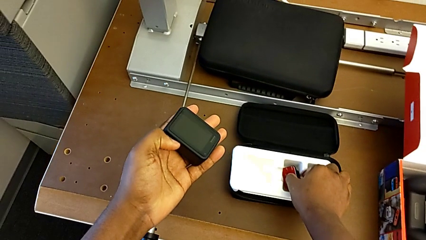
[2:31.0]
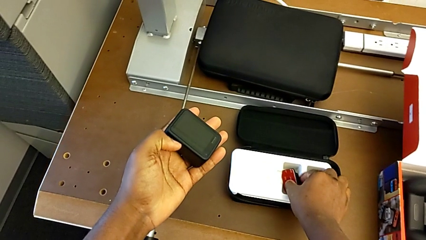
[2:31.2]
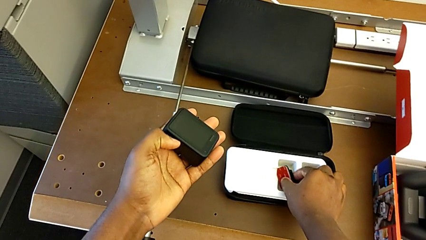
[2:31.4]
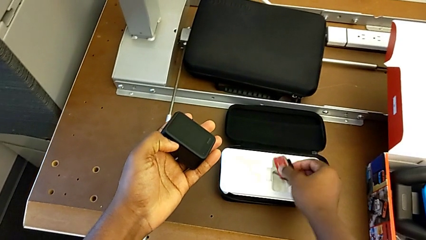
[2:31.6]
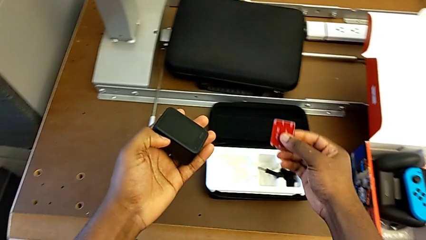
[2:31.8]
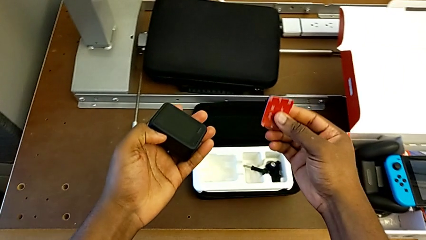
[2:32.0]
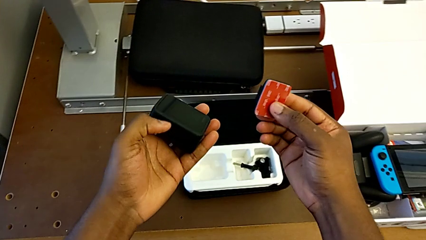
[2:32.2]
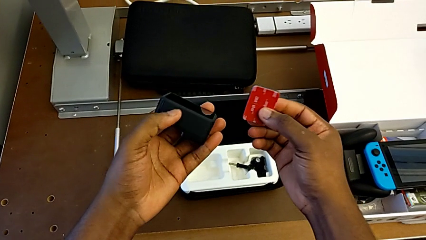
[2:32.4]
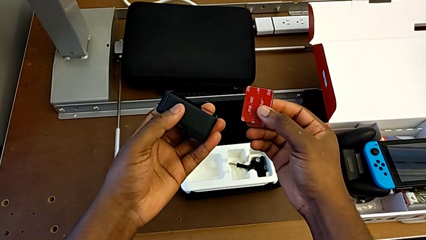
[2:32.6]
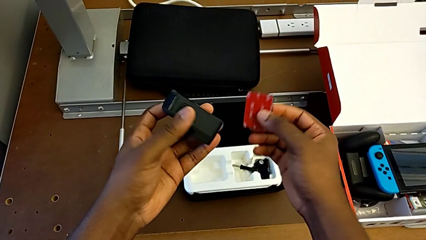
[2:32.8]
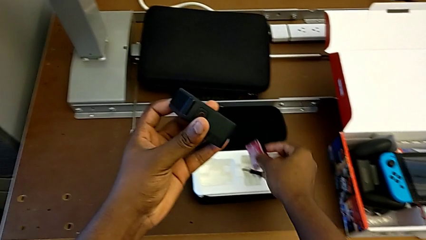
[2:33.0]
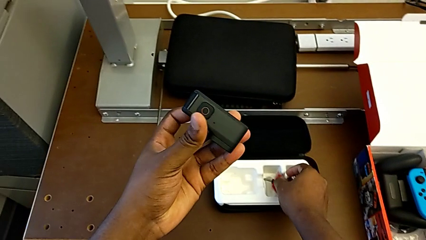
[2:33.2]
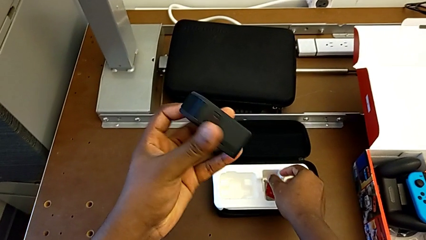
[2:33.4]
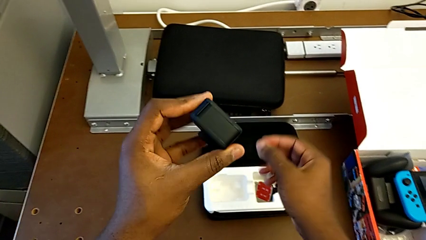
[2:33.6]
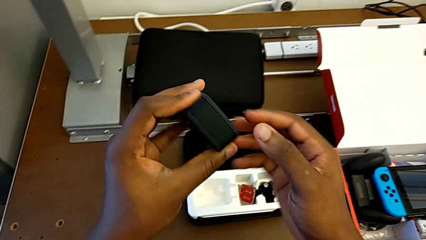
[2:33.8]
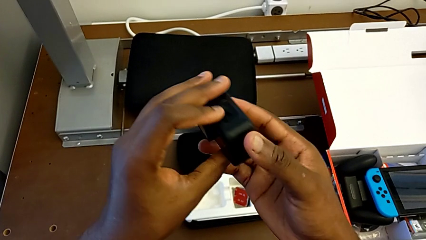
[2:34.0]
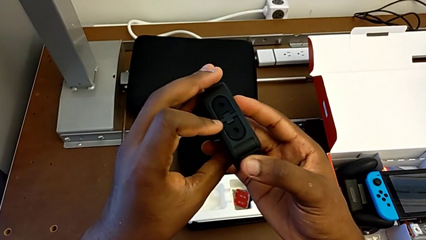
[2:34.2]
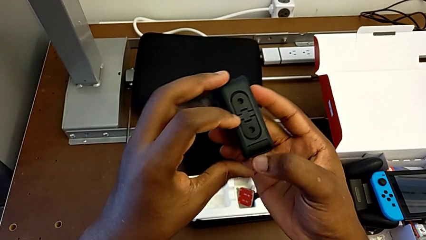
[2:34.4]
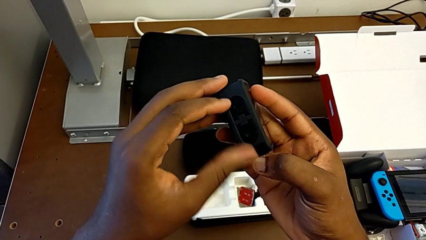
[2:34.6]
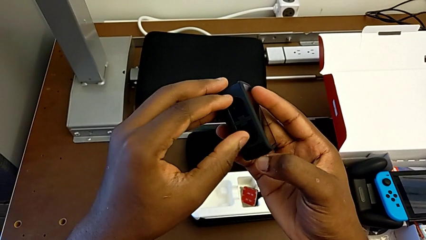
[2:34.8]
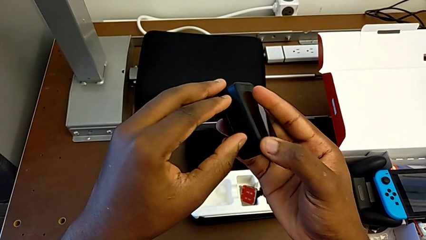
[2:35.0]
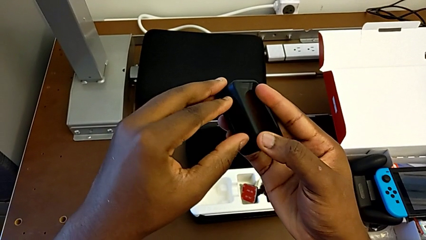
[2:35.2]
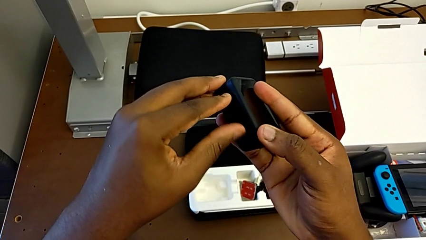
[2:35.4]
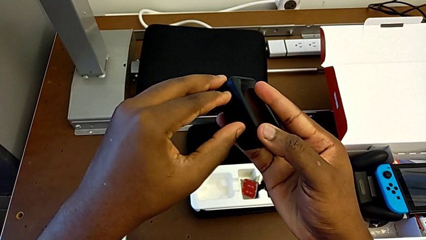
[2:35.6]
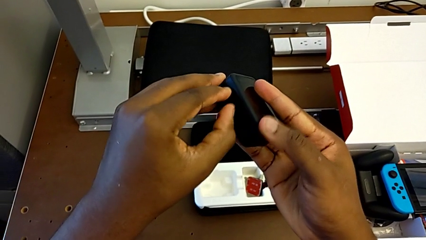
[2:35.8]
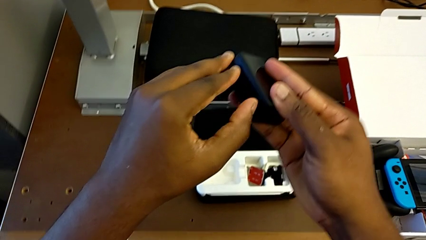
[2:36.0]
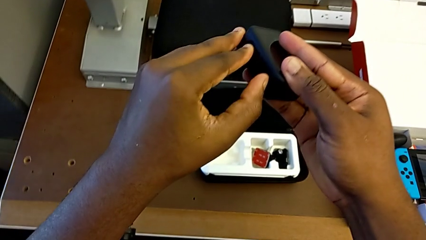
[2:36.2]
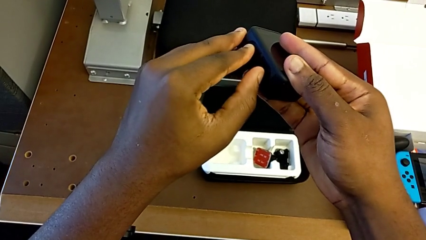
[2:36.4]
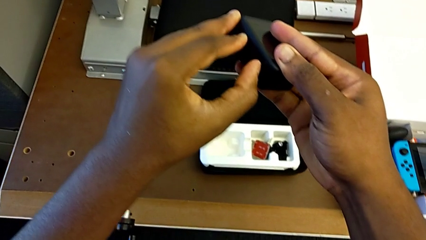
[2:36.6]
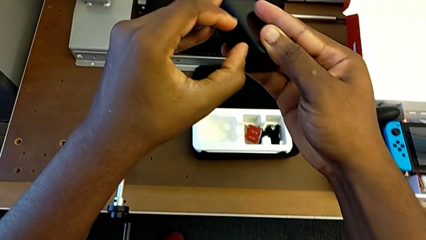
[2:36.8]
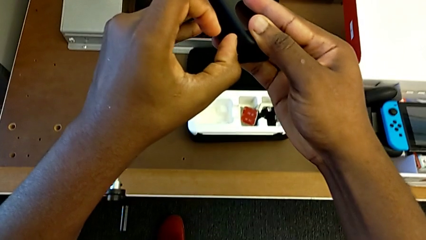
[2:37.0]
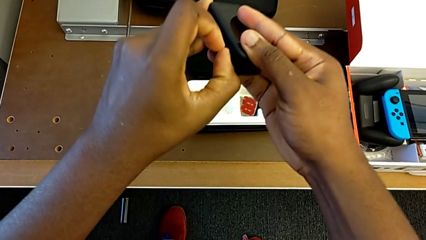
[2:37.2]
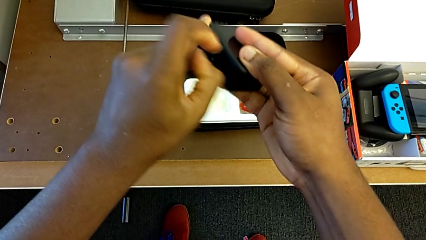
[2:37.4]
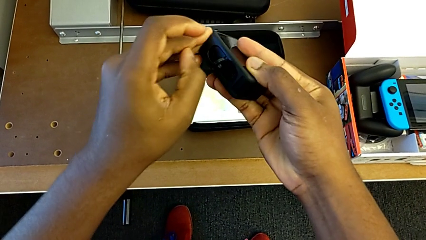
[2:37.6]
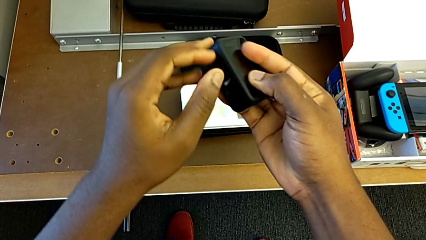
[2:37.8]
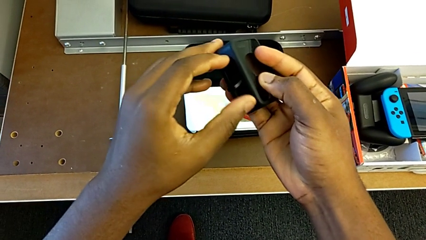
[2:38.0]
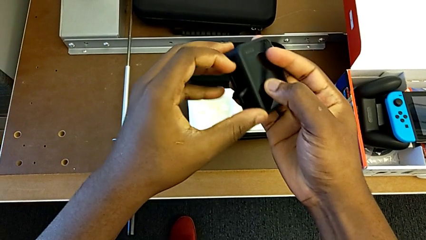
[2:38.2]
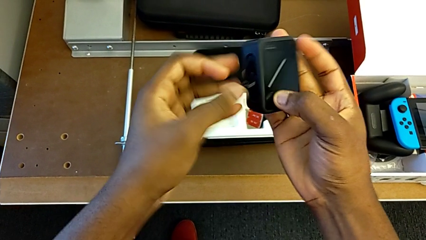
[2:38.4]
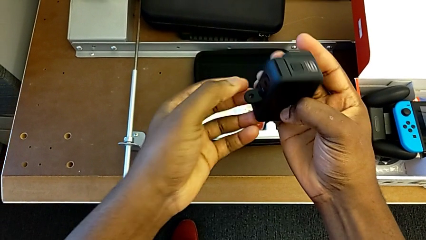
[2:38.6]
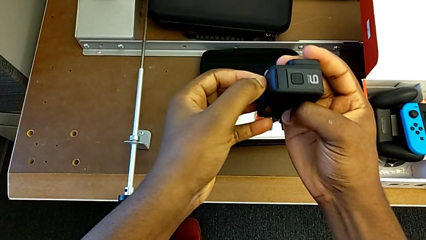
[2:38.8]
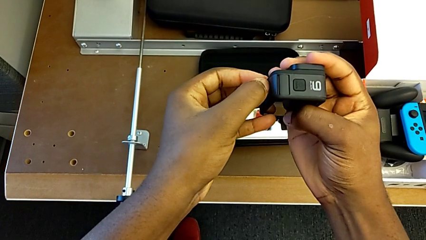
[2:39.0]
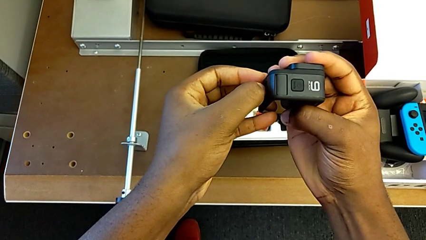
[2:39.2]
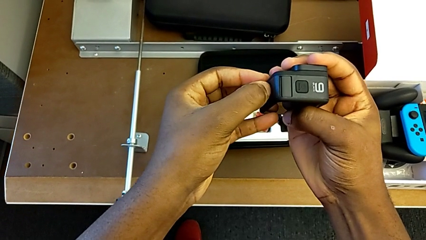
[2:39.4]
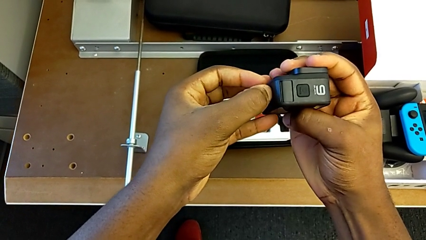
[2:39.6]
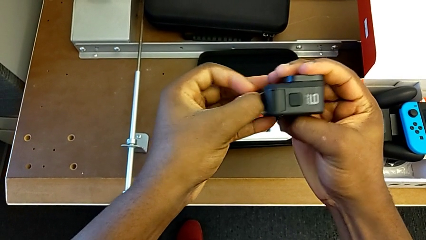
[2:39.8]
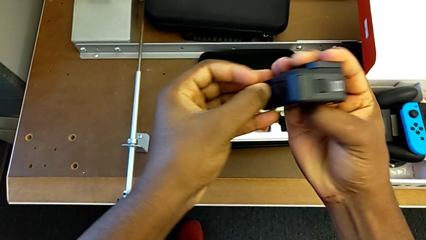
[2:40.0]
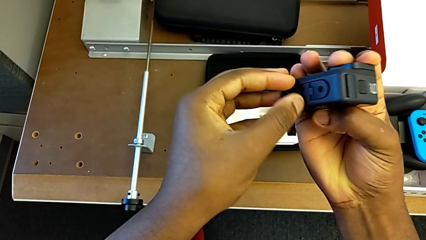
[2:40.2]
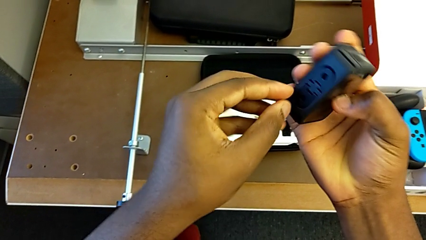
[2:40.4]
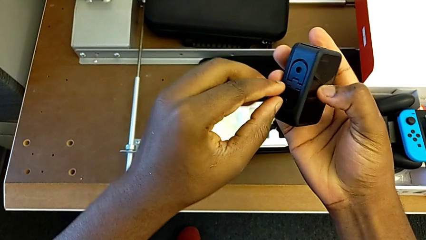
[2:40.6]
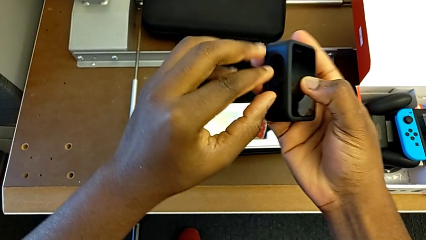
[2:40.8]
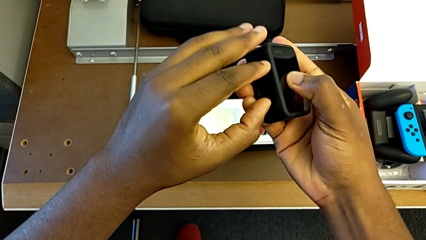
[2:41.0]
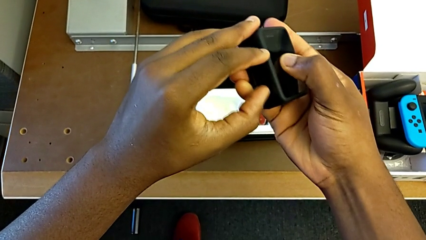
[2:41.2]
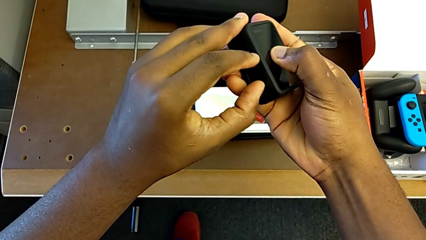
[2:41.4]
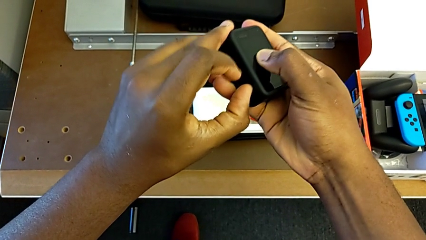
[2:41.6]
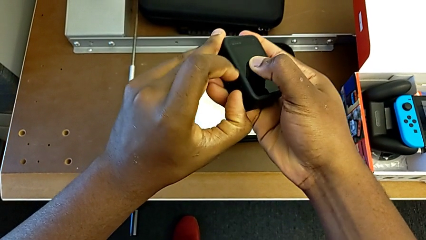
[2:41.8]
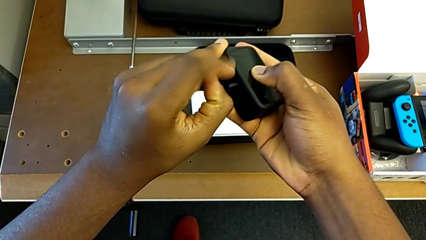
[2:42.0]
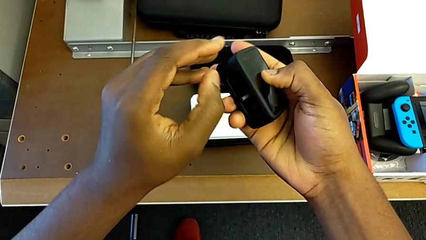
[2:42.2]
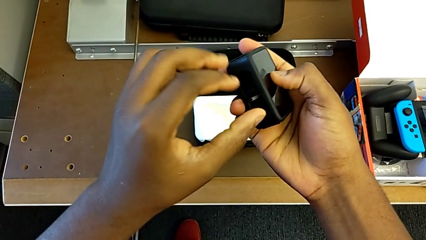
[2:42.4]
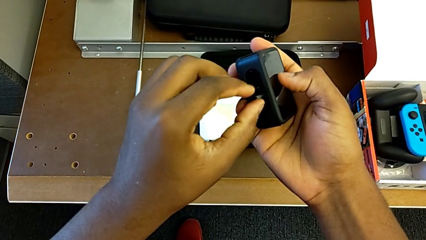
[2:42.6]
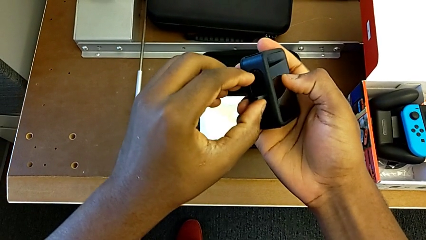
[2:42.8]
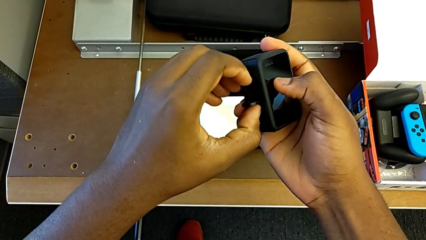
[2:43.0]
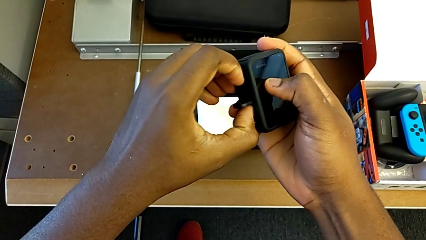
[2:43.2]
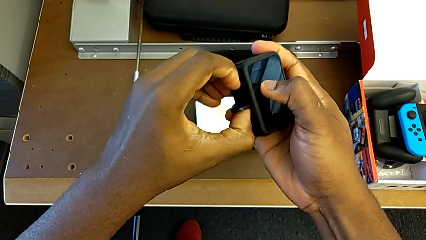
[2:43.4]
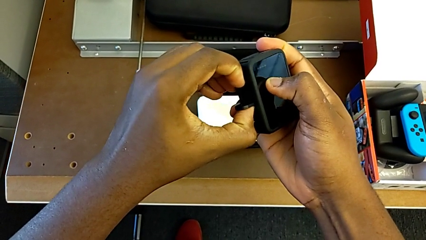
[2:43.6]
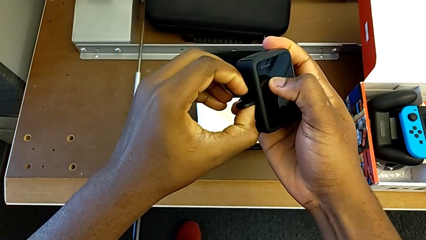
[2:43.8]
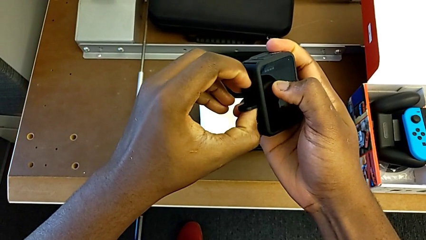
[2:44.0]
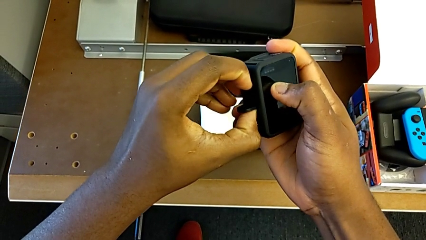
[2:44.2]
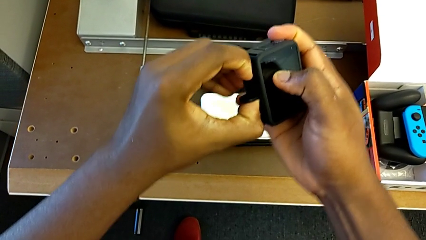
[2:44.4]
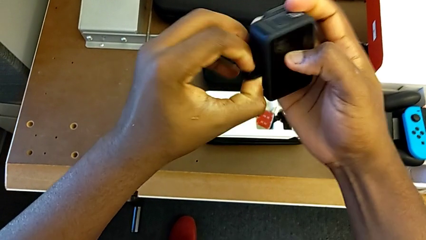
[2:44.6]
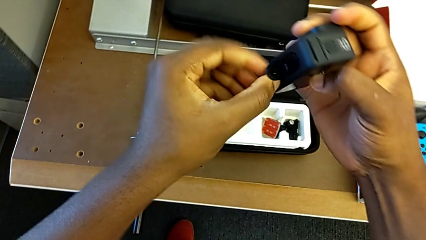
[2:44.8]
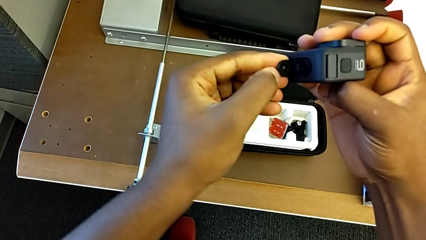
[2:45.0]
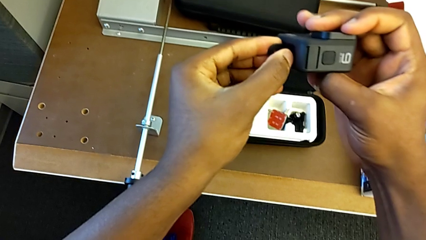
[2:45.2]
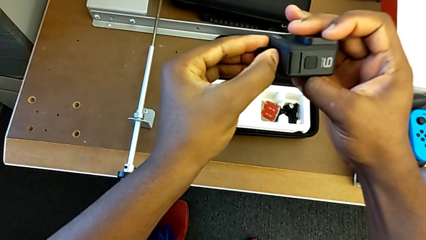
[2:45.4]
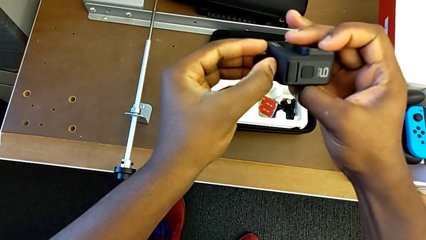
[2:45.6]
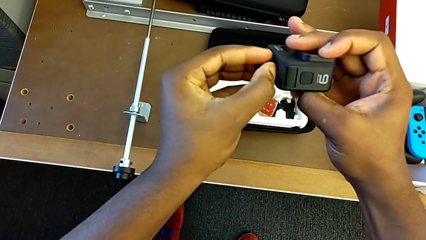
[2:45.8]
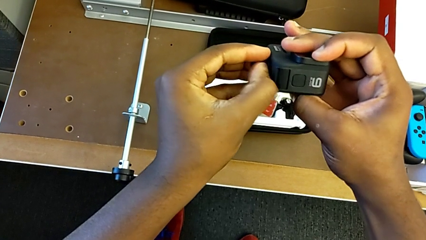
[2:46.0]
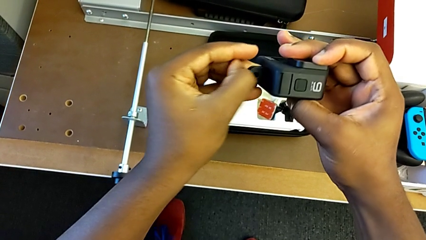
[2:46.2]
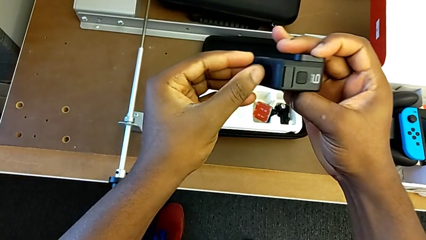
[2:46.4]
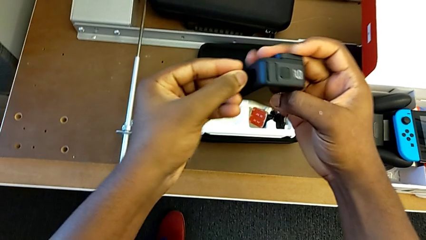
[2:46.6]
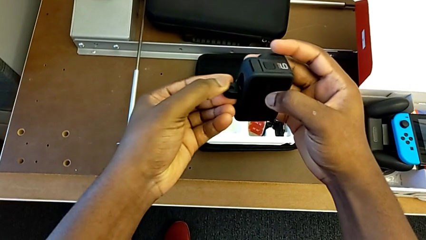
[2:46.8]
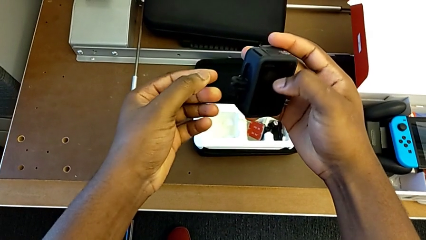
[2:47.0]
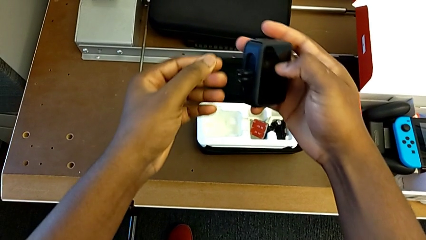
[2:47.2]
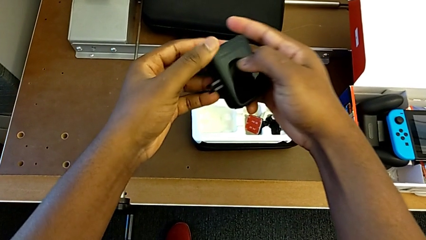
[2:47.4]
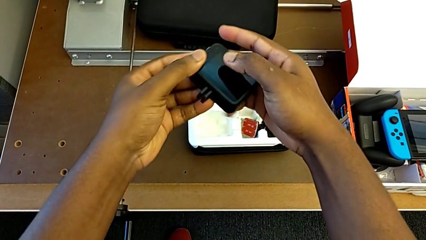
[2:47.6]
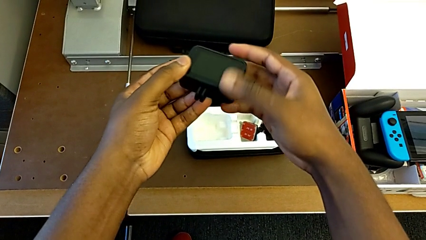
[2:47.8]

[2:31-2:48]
The camera wearer is putting the strap on the GoPro. They lift the mounting peg, rotate the GoPro and open the mounting peg.
